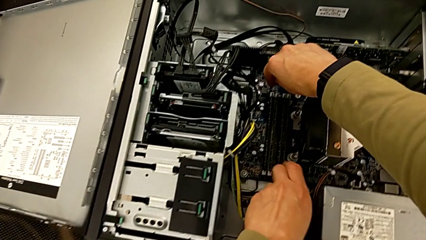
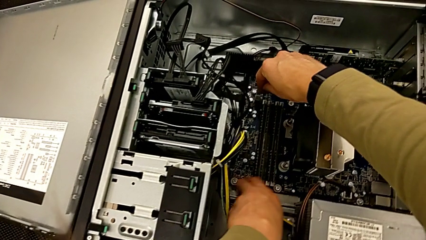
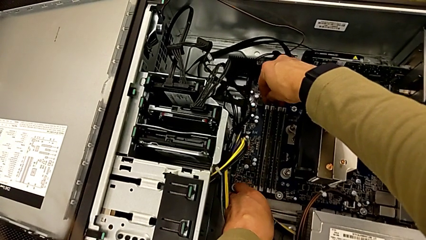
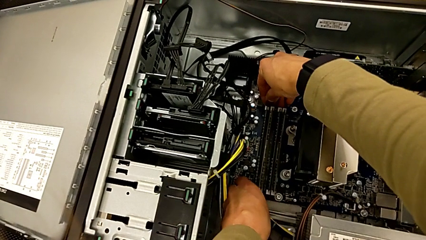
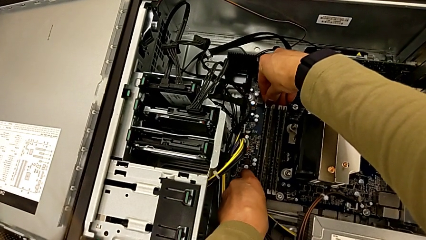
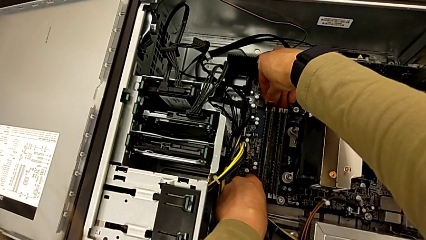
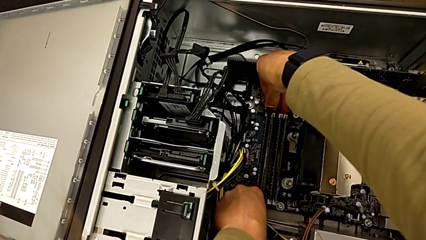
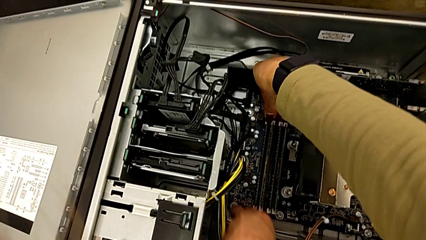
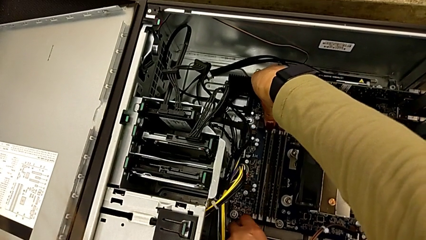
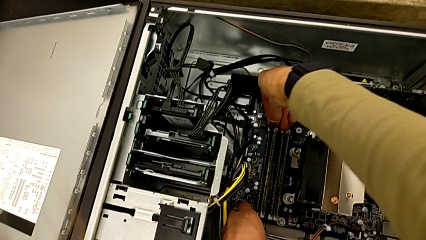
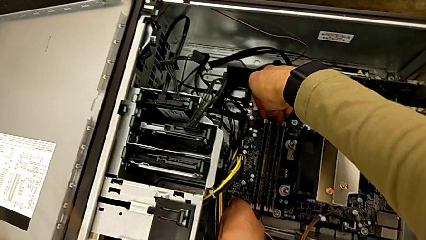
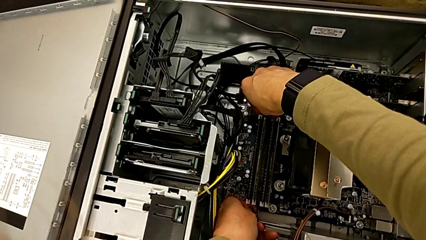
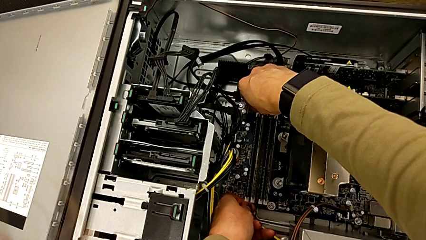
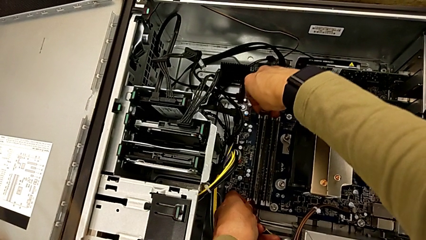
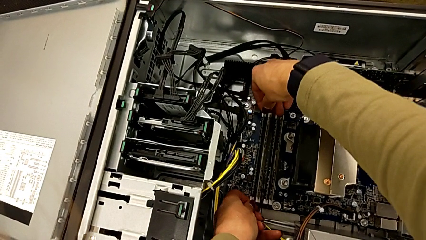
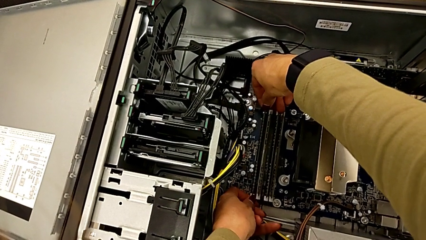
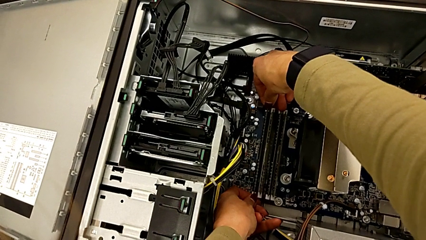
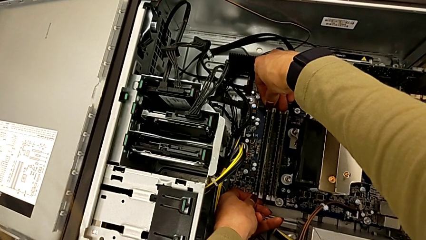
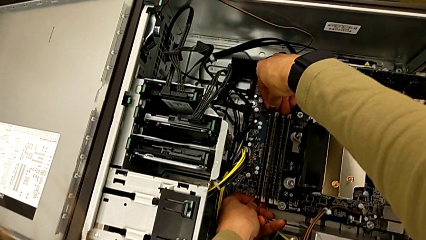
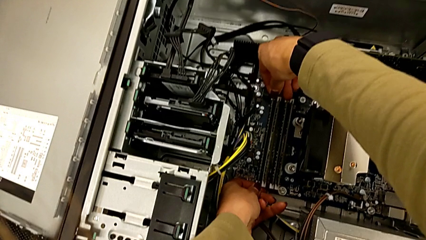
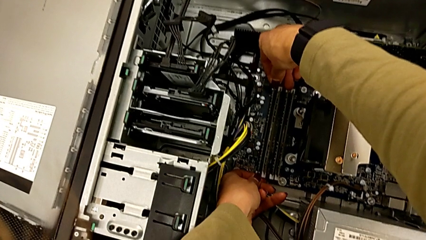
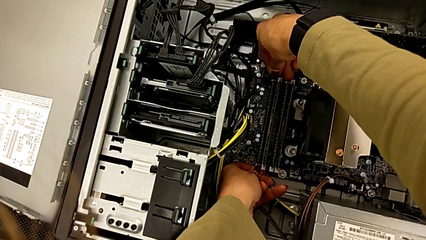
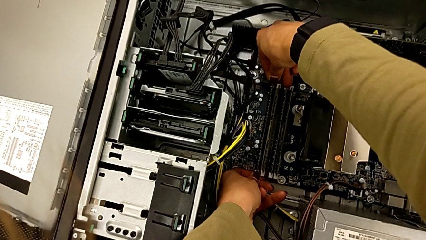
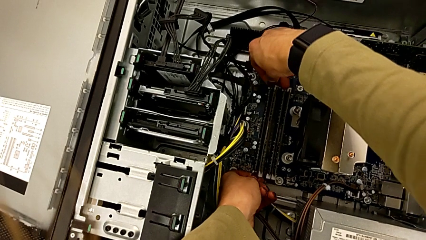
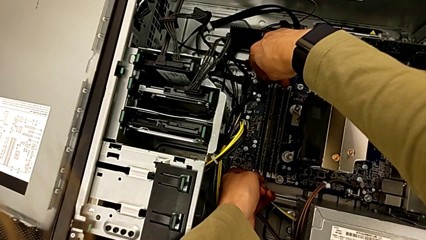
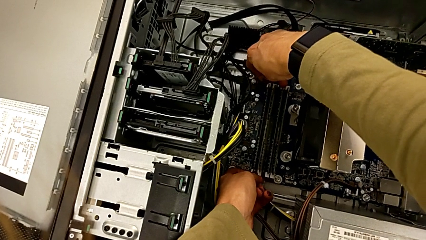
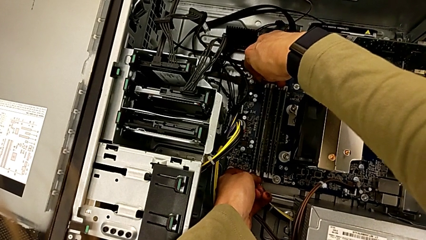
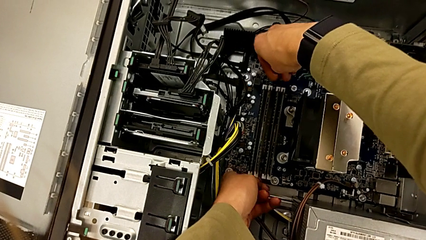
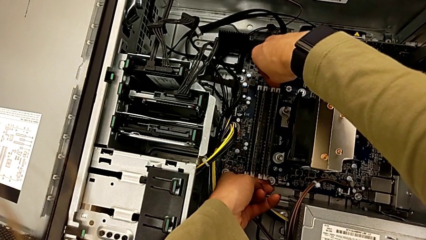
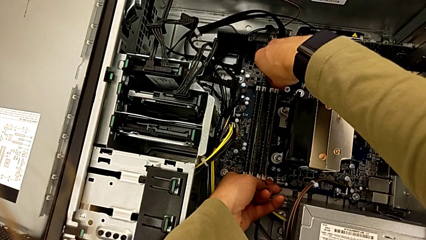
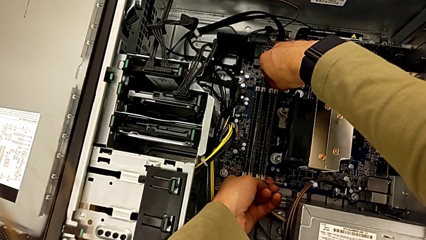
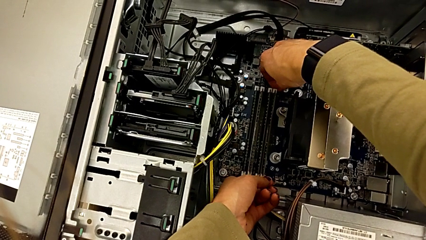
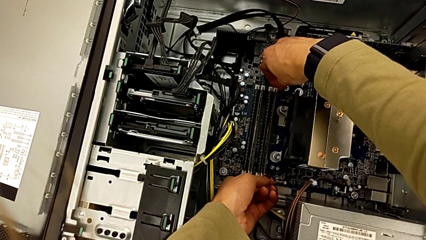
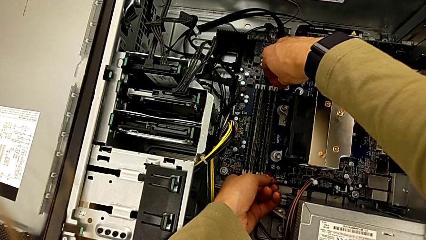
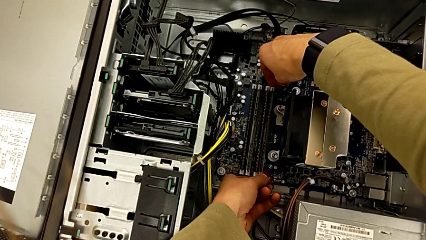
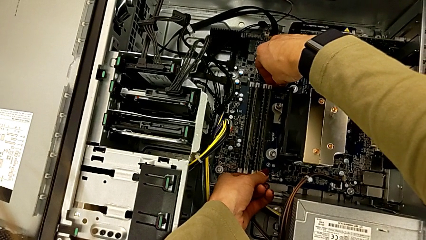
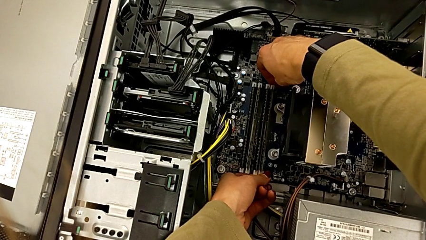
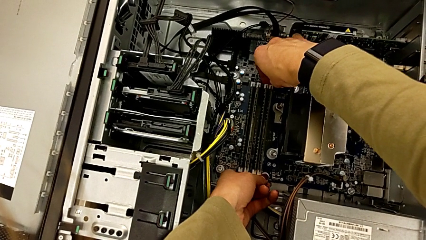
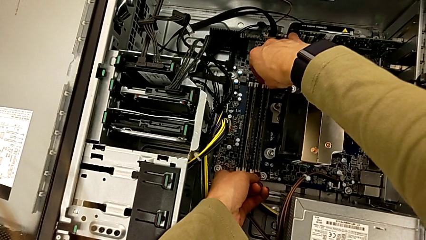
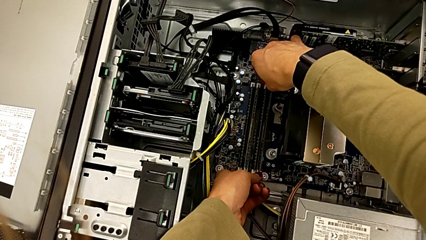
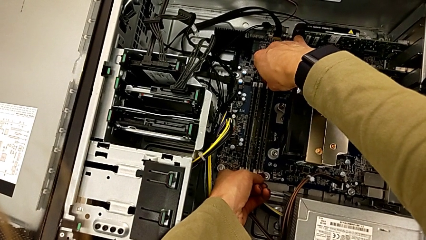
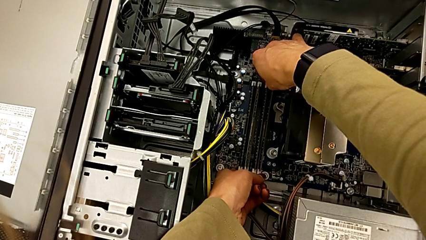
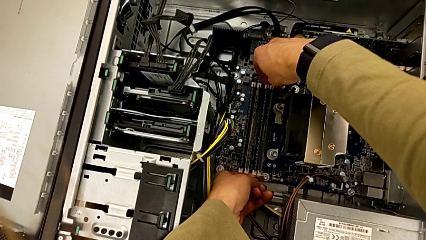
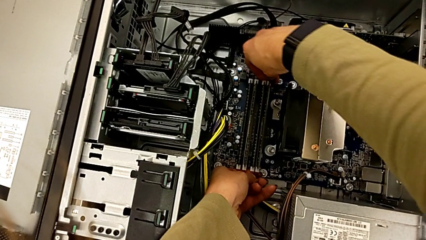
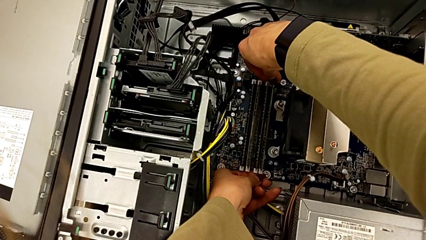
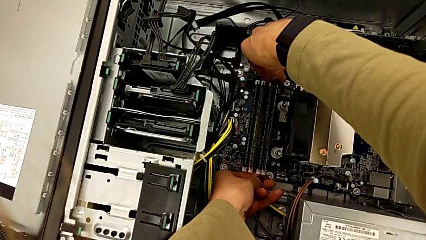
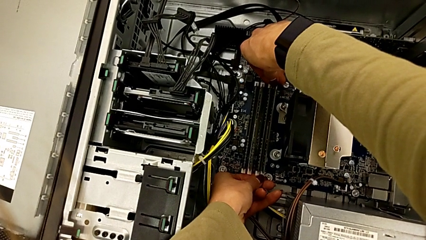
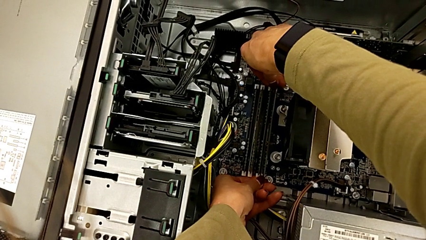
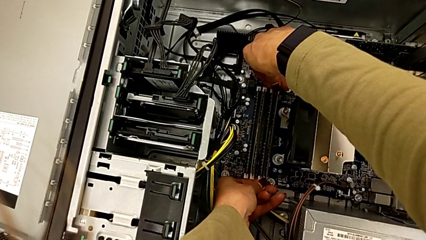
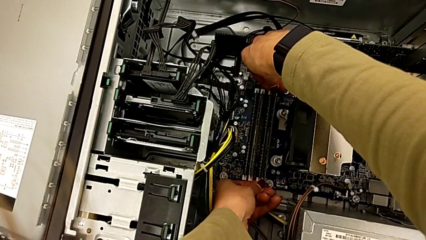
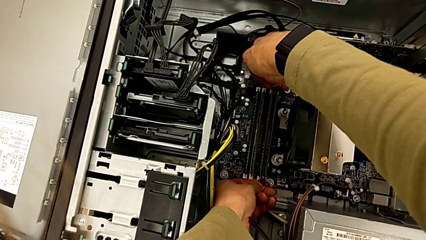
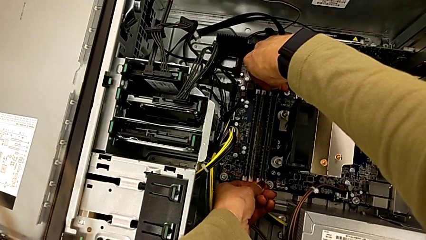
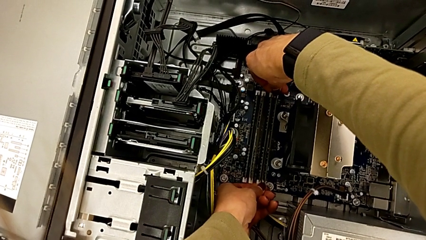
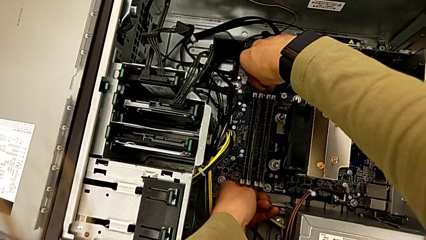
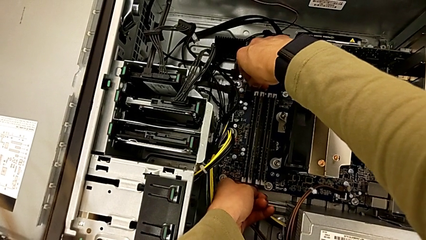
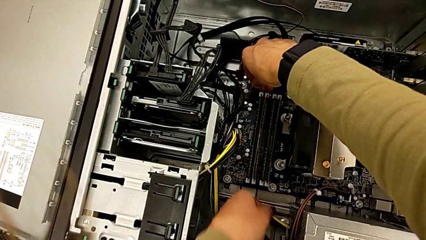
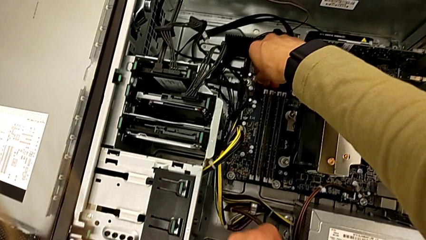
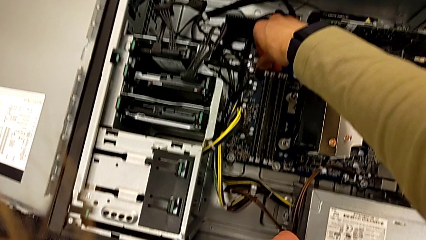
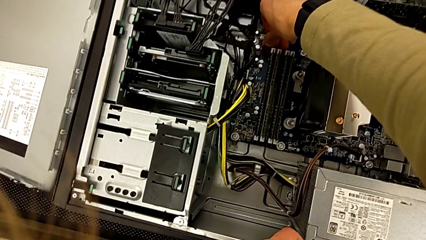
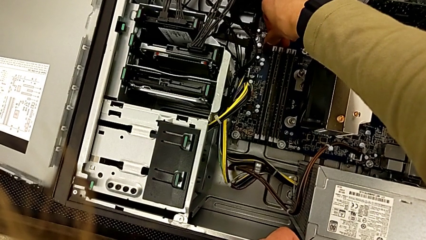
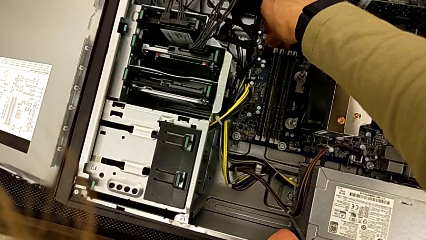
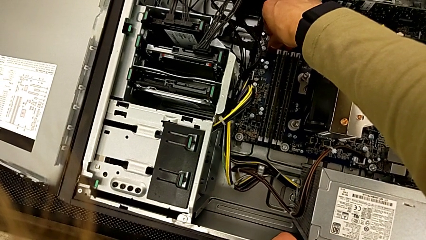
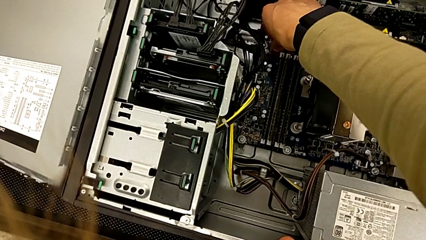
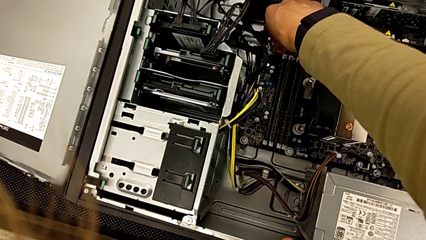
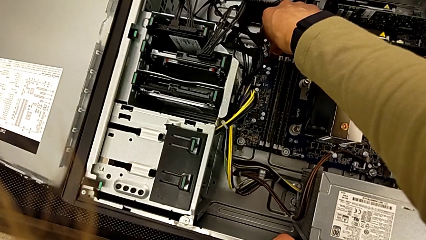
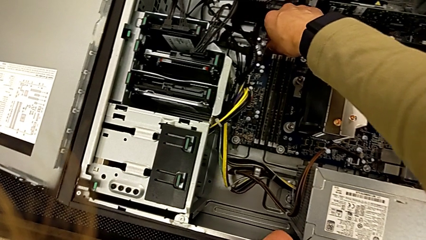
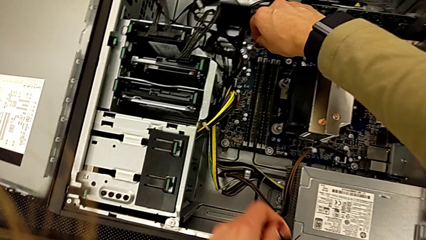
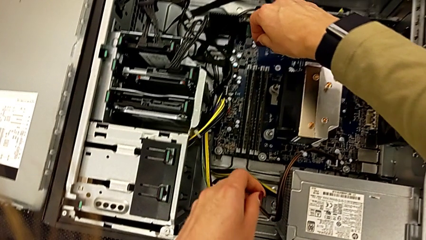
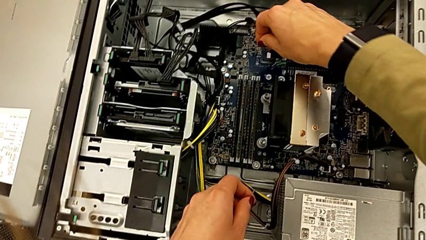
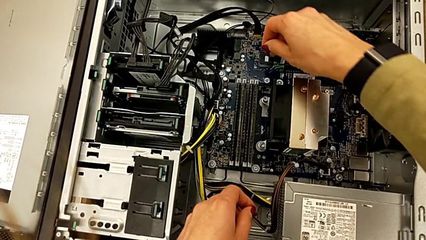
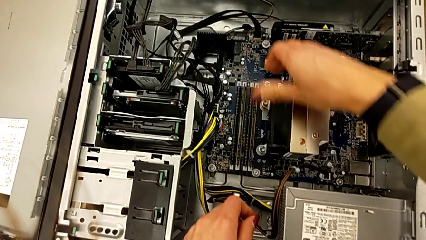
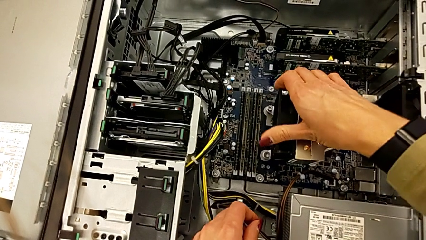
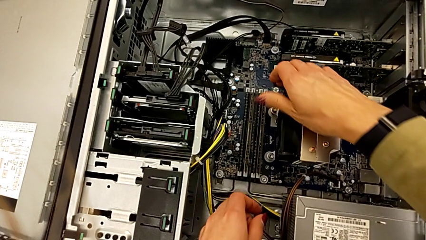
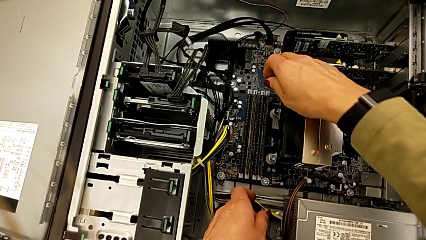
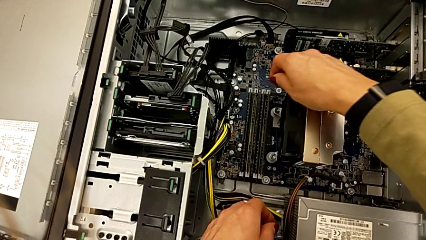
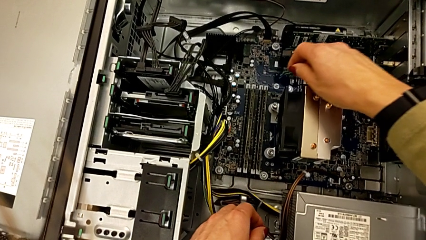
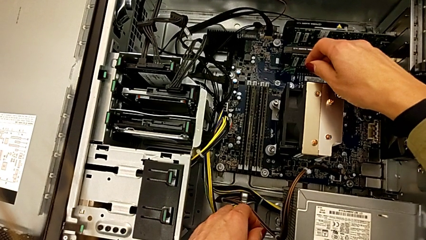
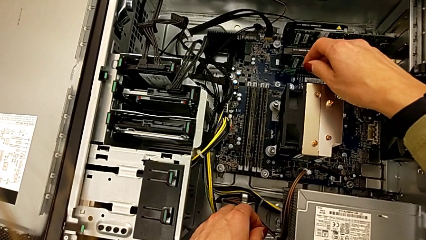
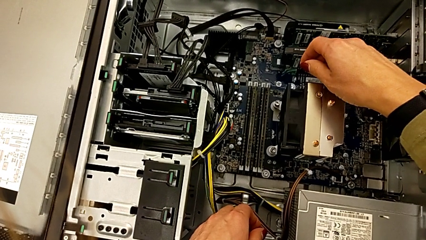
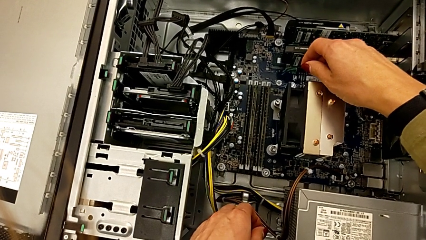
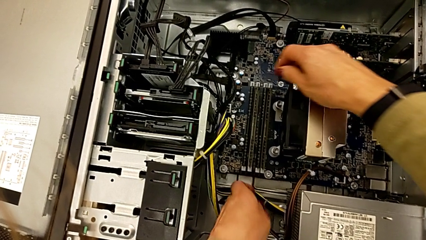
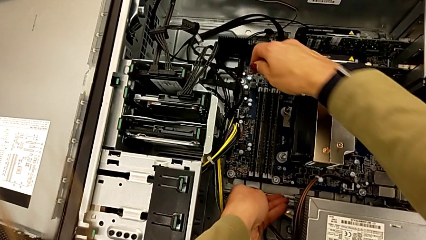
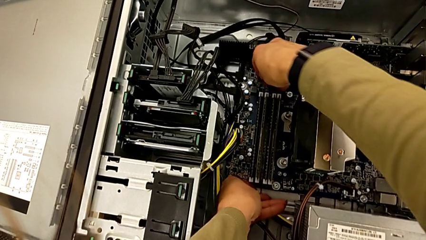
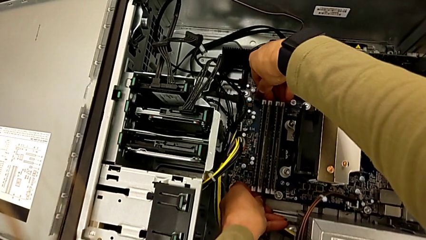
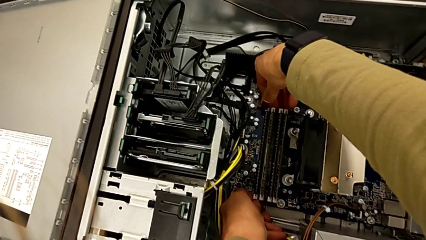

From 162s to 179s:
The camera wearer is detaching the RAM. They push the RAM tab.
